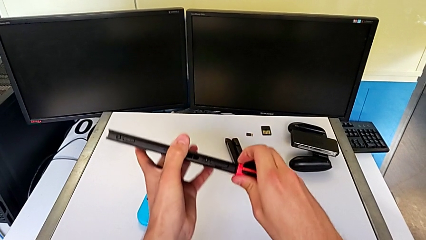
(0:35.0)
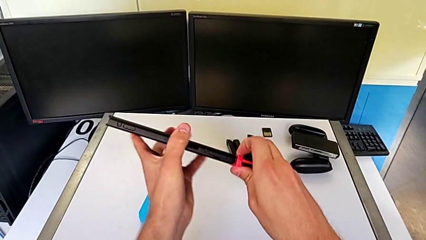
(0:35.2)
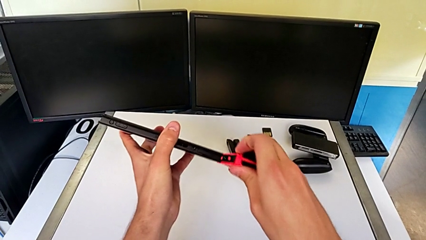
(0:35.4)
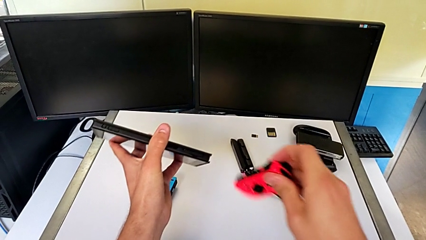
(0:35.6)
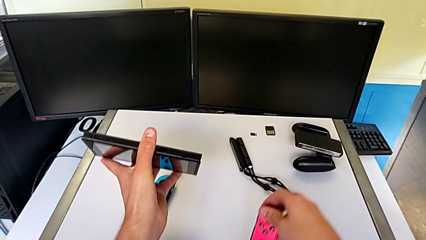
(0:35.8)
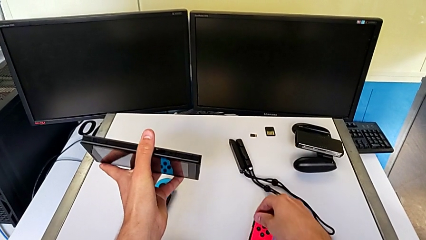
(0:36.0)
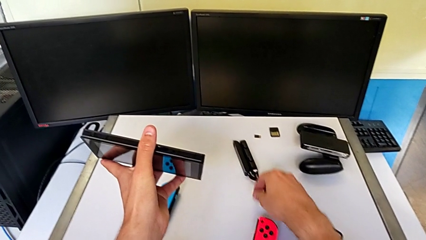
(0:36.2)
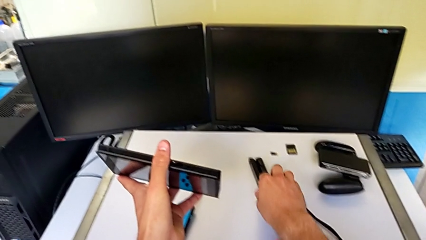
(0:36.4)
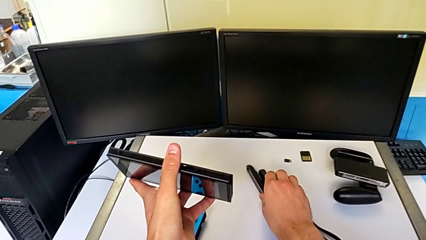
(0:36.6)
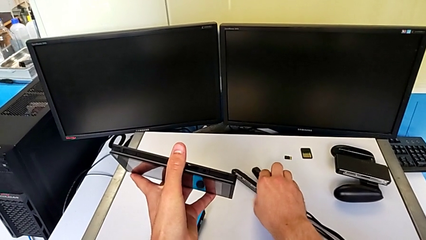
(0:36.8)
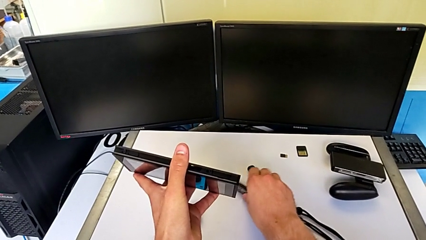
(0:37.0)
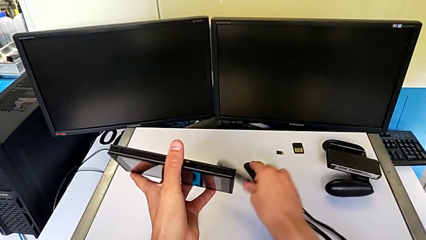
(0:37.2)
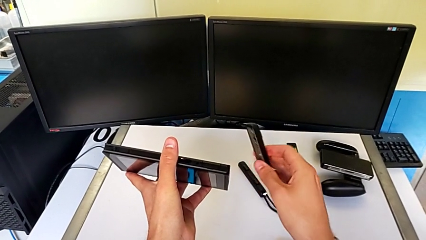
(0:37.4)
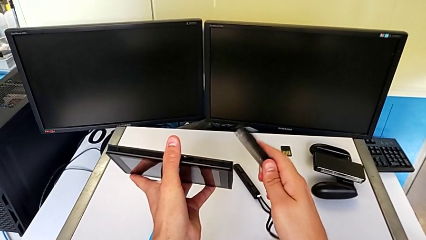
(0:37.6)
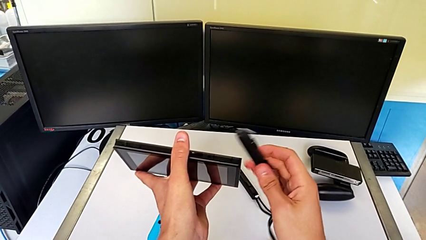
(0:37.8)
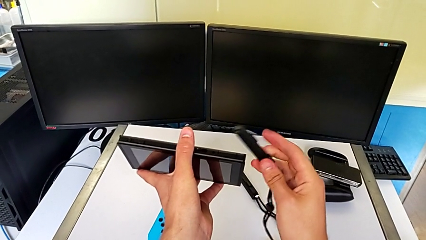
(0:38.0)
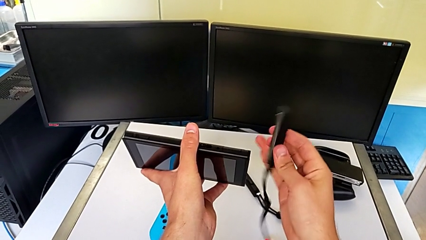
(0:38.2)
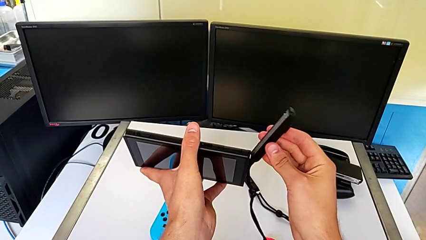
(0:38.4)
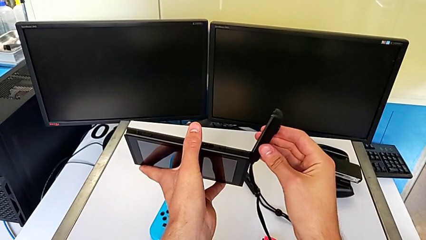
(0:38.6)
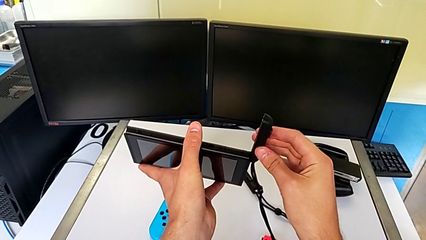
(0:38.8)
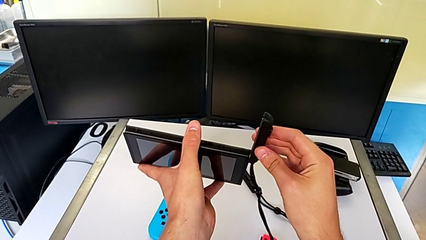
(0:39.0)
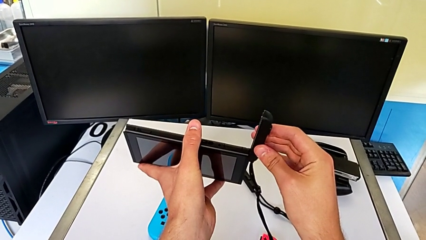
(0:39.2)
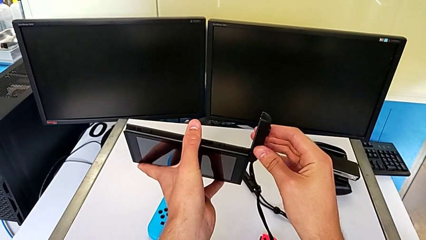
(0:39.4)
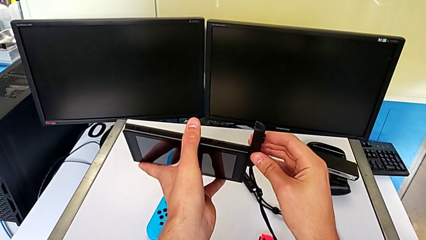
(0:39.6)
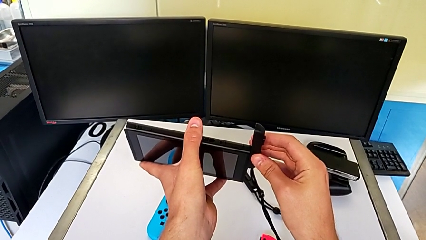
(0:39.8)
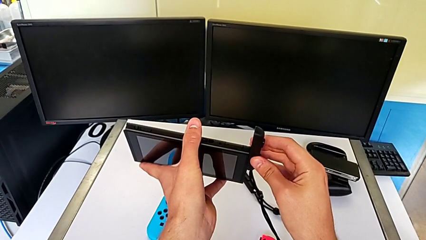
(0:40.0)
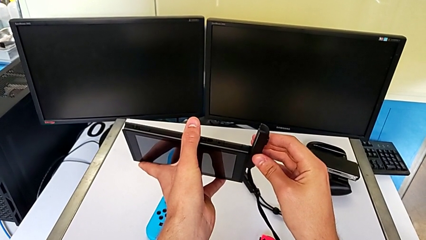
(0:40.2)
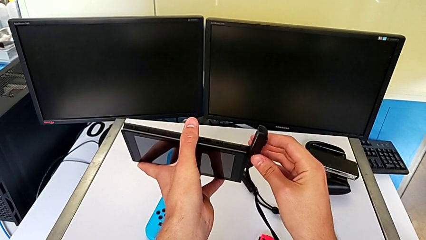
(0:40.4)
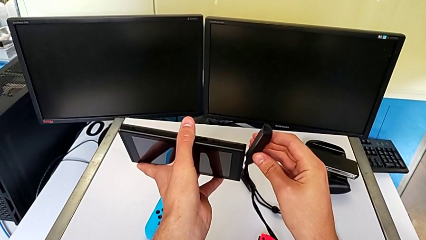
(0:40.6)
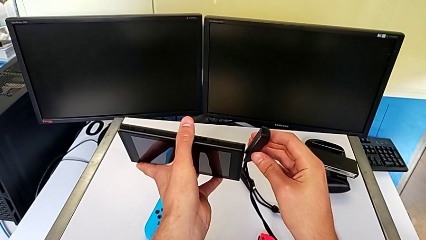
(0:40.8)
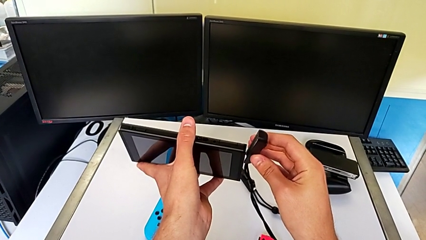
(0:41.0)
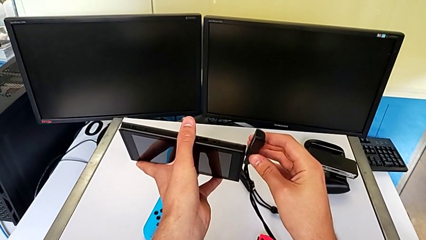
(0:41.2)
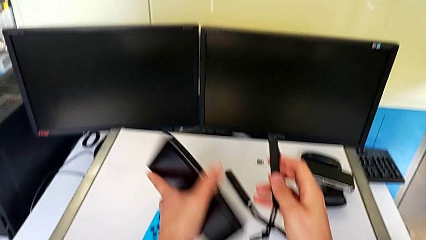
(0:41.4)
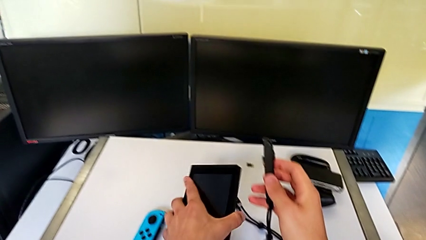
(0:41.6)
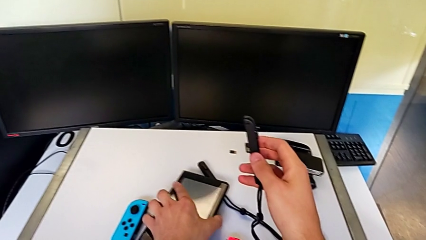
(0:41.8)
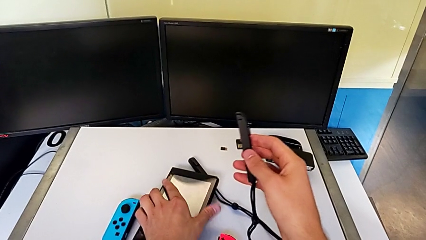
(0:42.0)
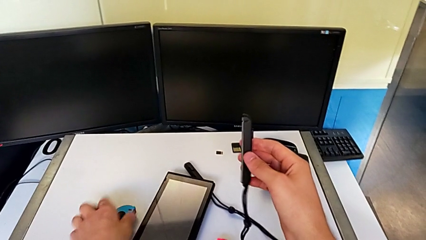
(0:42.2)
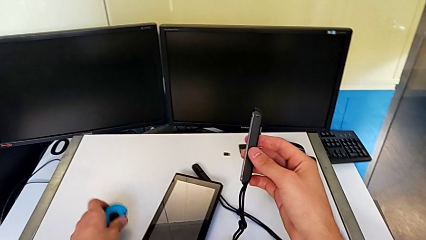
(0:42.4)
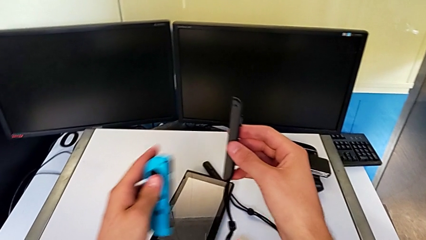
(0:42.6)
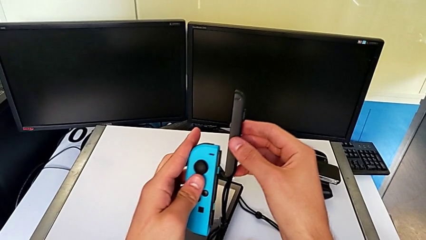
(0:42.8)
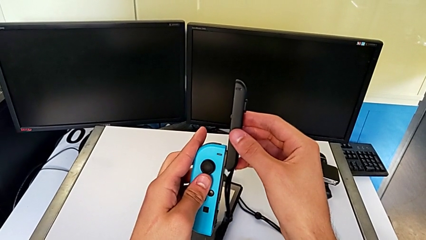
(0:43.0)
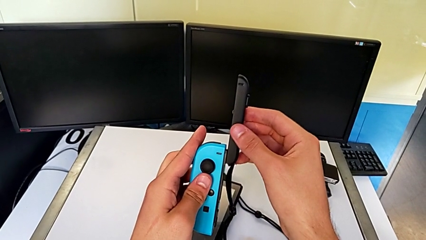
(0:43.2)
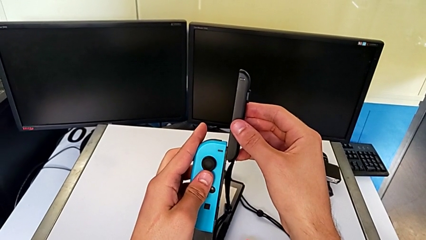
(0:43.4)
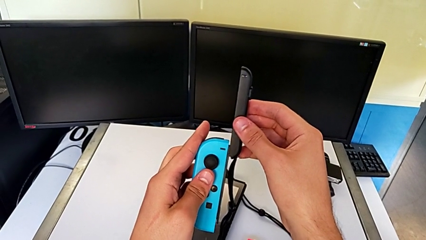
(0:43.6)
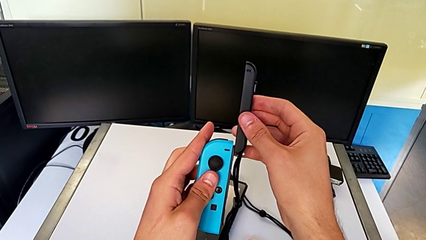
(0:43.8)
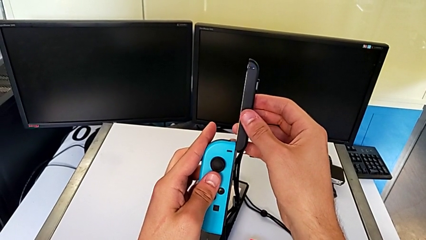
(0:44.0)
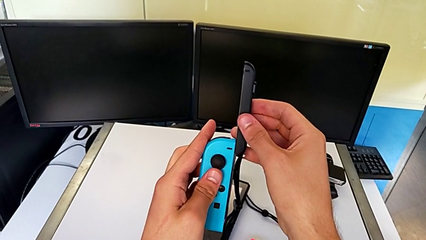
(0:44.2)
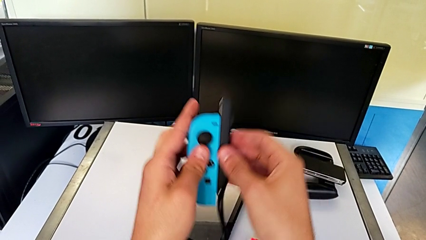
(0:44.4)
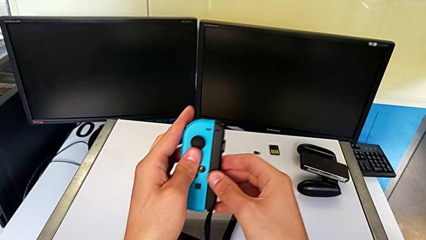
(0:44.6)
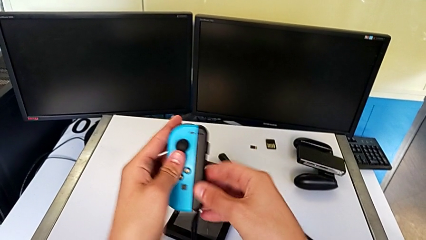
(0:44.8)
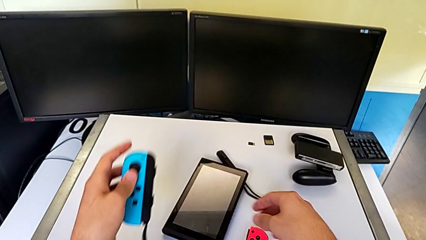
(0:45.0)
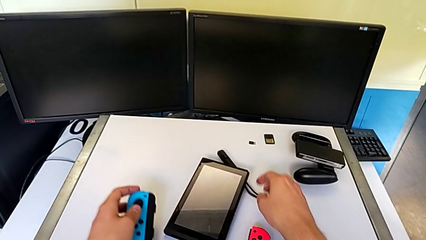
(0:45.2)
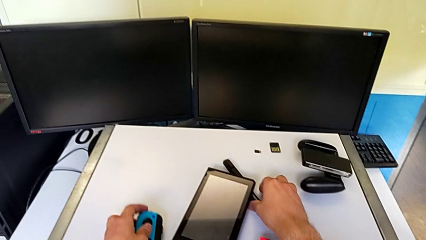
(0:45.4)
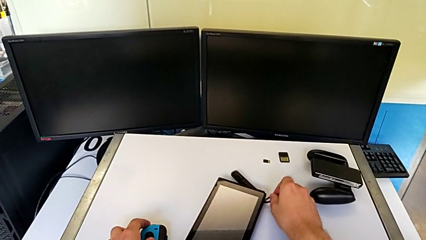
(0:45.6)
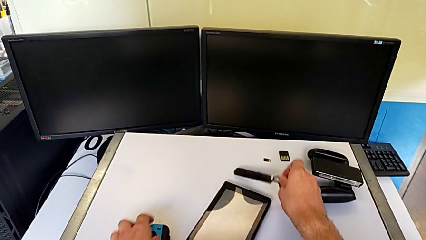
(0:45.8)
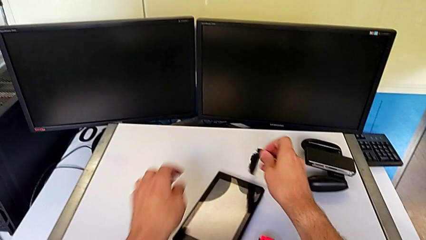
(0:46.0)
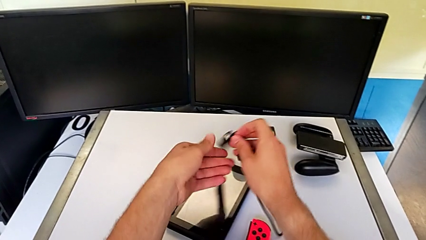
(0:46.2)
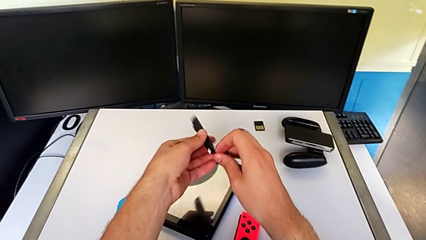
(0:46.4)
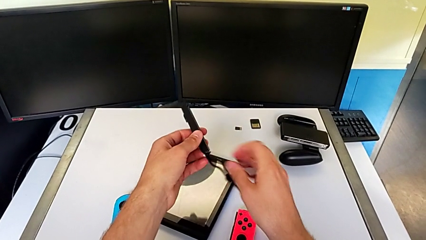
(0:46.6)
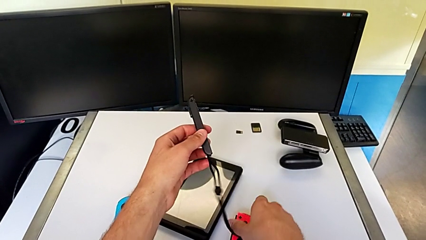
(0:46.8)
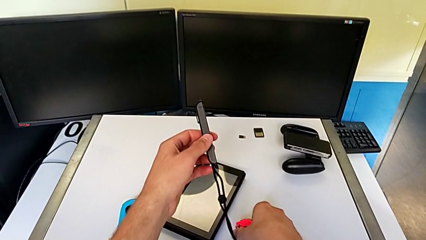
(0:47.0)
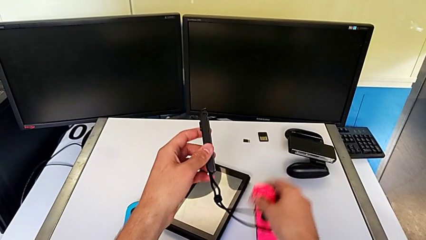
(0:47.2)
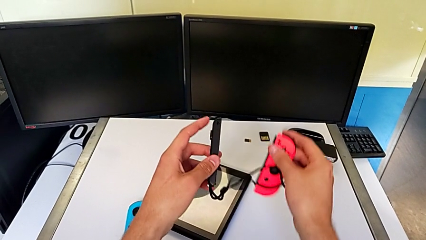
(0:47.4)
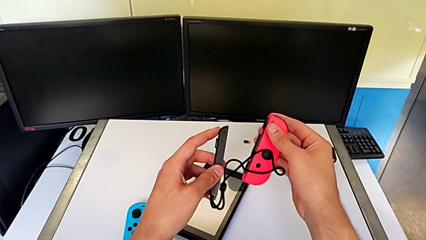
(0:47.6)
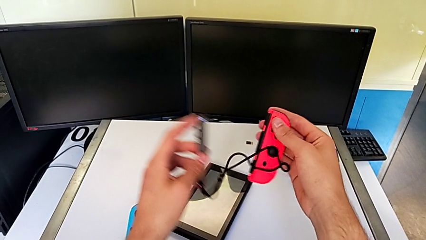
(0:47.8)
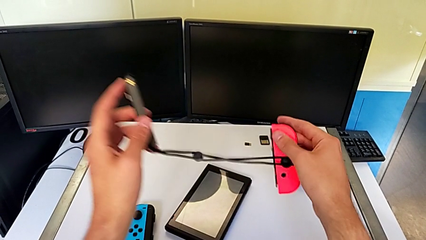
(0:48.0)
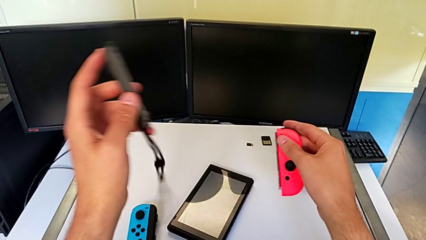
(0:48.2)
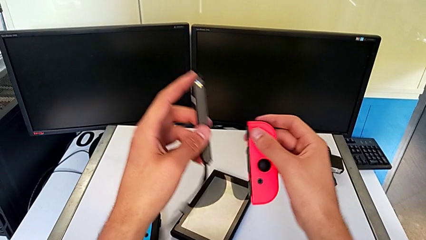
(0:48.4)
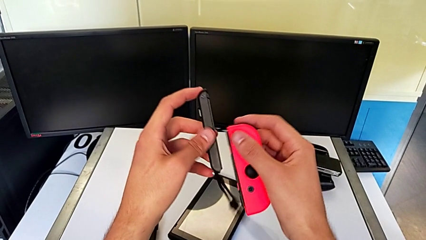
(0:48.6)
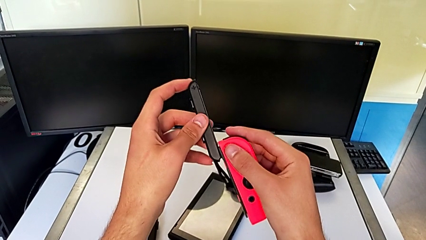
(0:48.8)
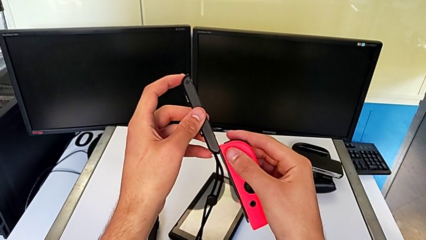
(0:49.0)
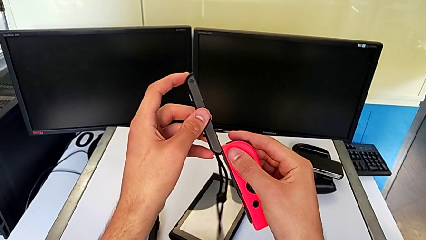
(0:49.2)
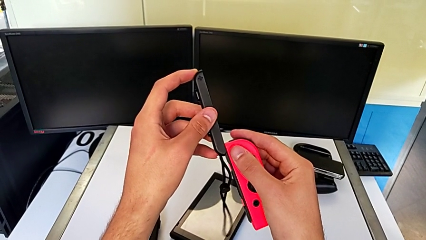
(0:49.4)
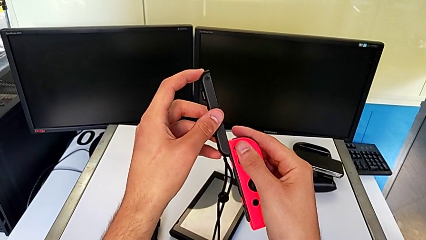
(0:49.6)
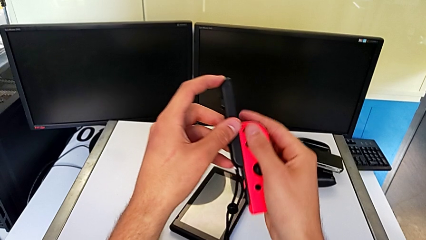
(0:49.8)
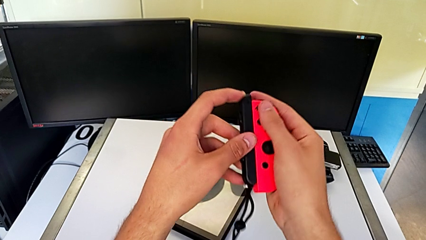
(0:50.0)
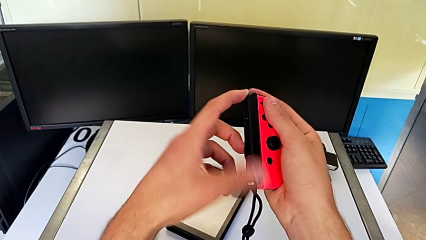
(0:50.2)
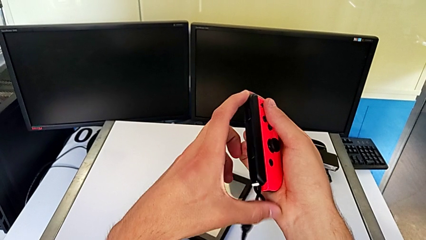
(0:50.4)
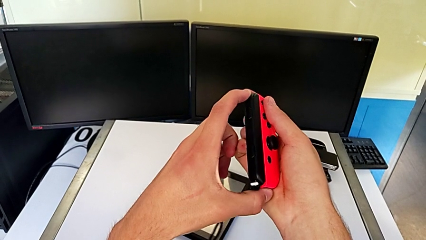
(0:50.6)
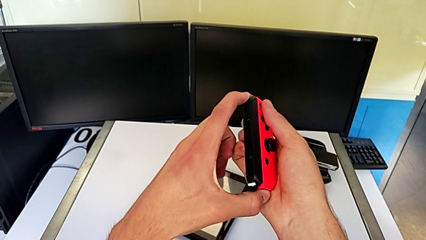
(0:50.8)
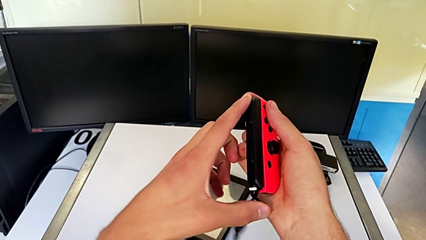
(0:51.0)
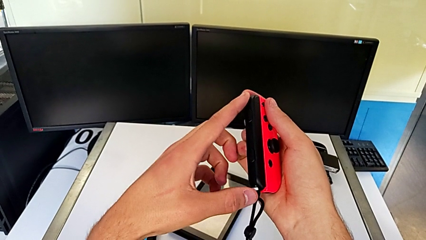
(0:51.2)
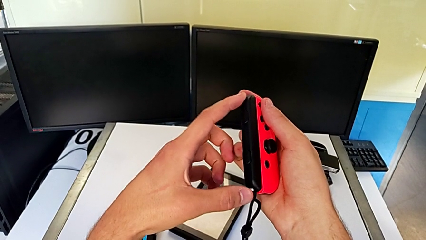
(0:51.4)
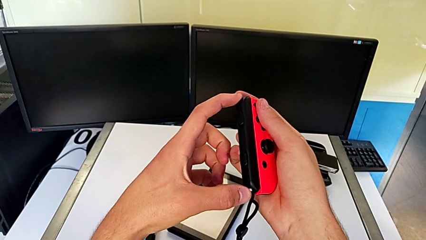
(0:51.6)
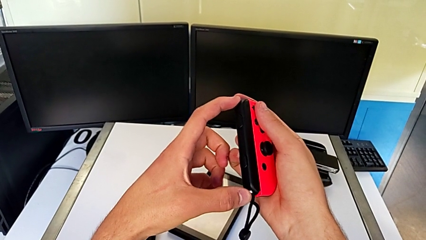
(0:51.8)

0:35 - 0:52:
The camera wearer is assembling the Joy-Con straps into the Joy-Con controllers. They place the red Joy-Con controller, grab the Joy-Con strap, lift it and wrongly assemble it, trying to attach the Joy-Con strap to the Nintendo Switch. They place the Nintendo Switch, assemble the Joy-Con strap, place the blue Joy-Con controller, grab the Joy-Con strap, grab the red Joy-Con controller, align it, assemble the Joy-Con strap and press the Joy-Con strap lock.
